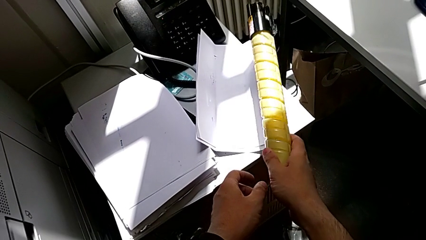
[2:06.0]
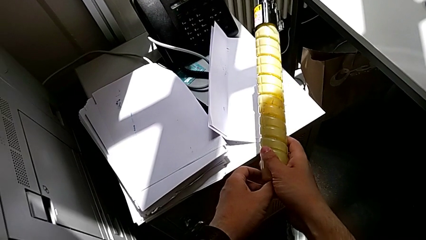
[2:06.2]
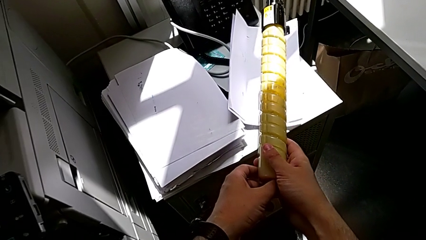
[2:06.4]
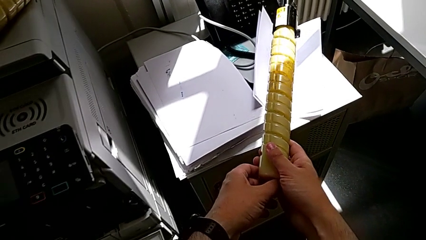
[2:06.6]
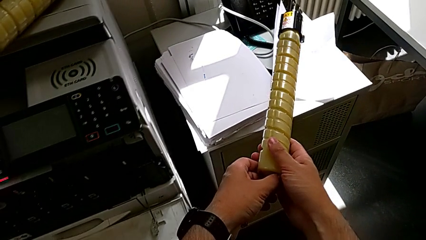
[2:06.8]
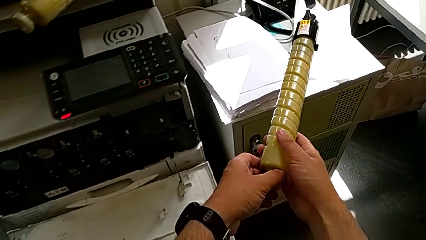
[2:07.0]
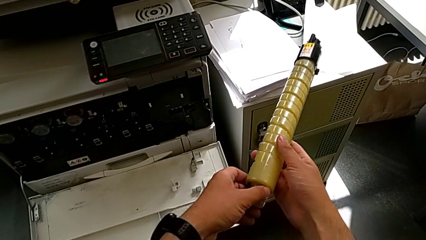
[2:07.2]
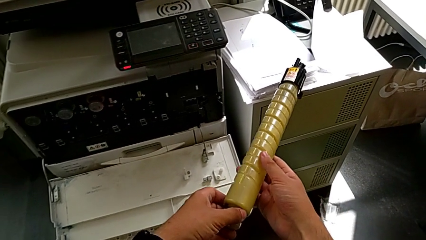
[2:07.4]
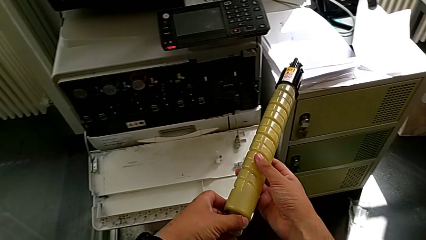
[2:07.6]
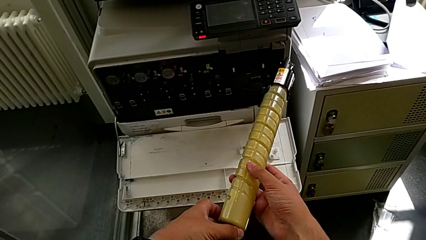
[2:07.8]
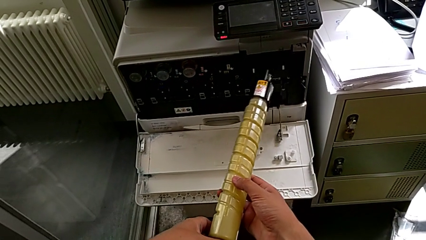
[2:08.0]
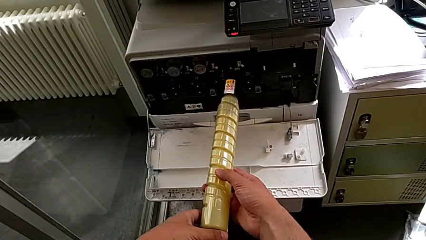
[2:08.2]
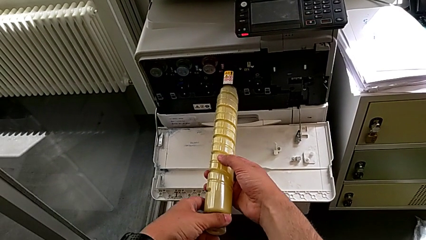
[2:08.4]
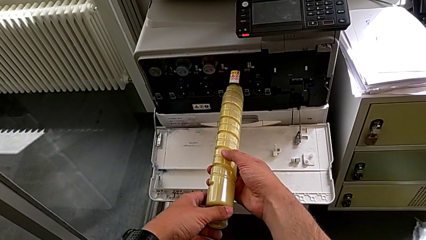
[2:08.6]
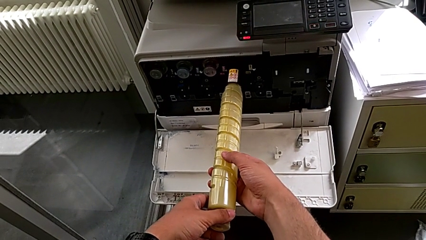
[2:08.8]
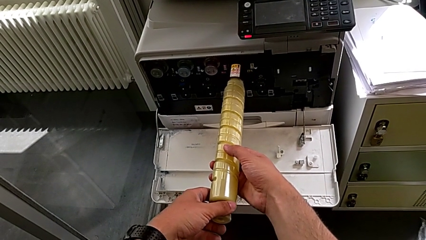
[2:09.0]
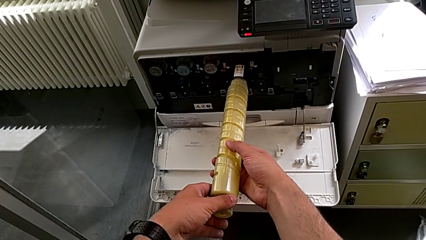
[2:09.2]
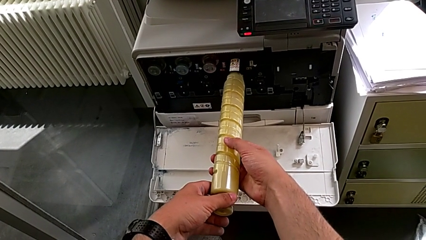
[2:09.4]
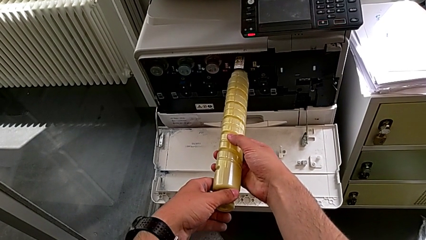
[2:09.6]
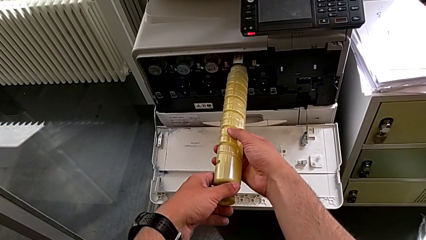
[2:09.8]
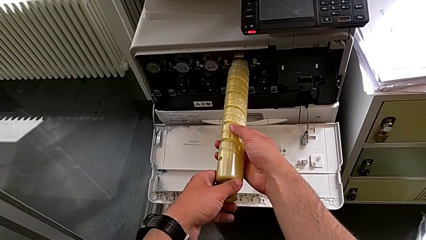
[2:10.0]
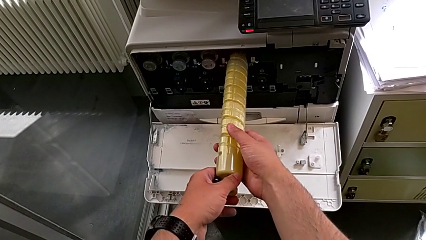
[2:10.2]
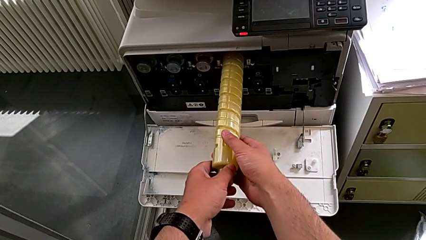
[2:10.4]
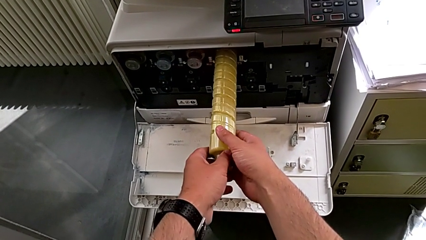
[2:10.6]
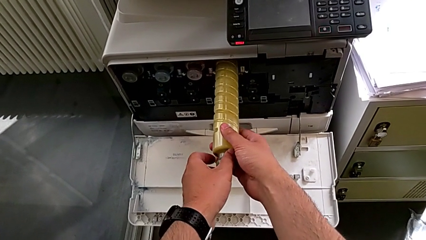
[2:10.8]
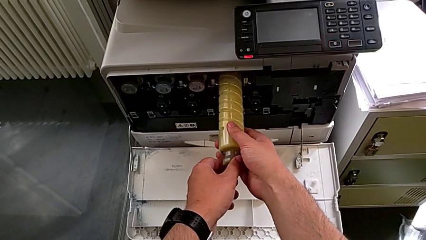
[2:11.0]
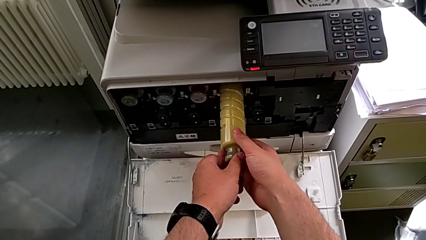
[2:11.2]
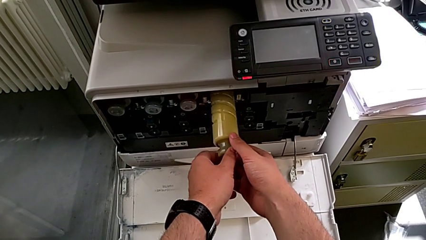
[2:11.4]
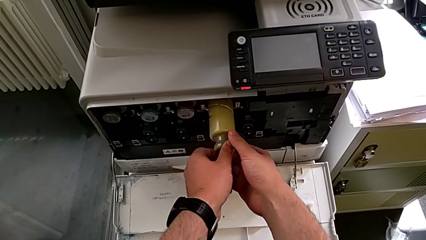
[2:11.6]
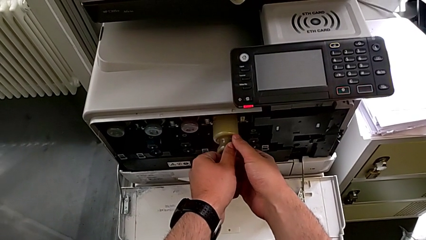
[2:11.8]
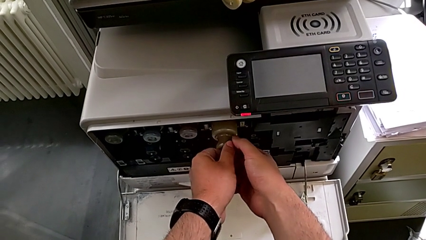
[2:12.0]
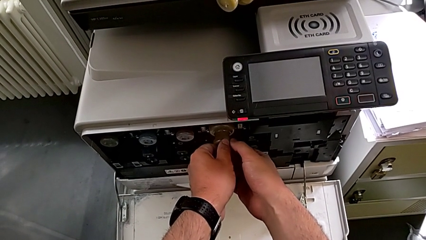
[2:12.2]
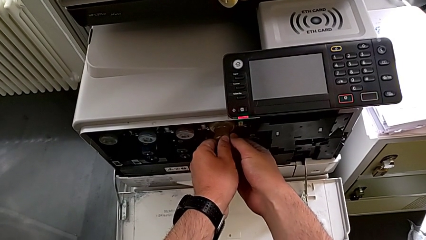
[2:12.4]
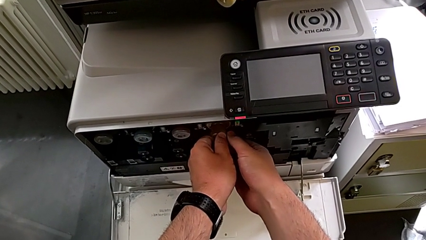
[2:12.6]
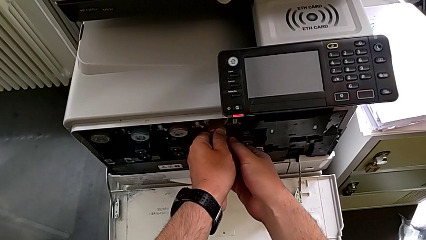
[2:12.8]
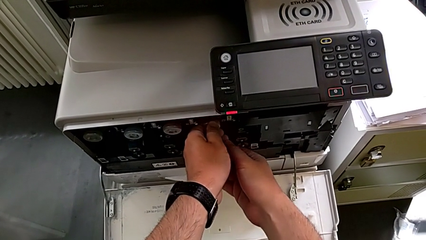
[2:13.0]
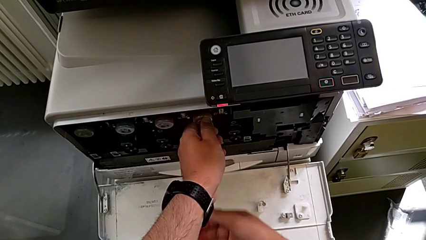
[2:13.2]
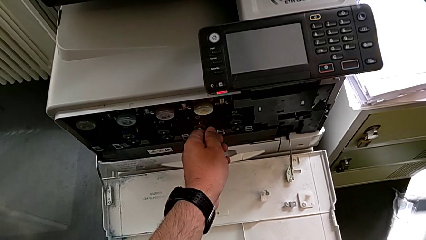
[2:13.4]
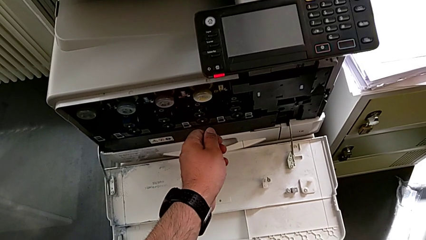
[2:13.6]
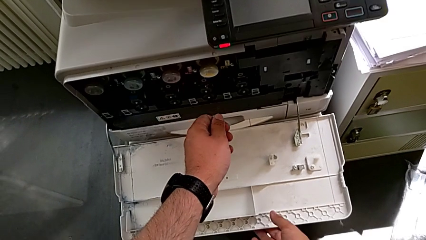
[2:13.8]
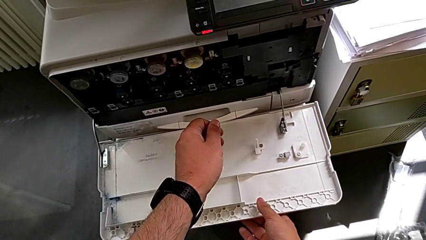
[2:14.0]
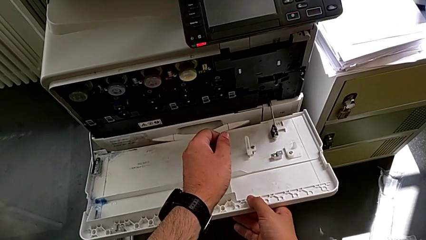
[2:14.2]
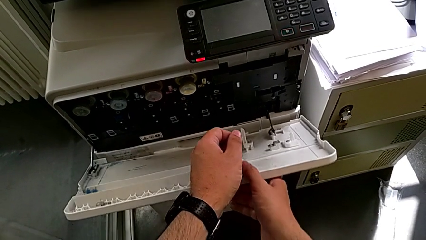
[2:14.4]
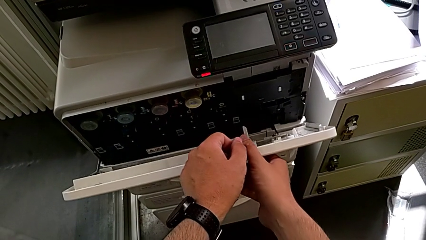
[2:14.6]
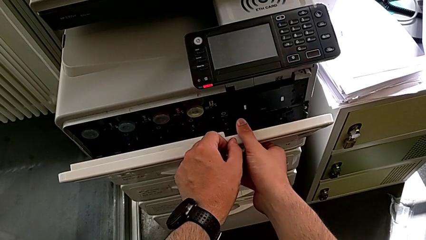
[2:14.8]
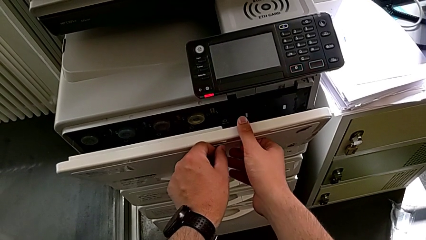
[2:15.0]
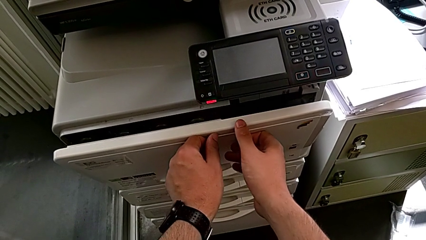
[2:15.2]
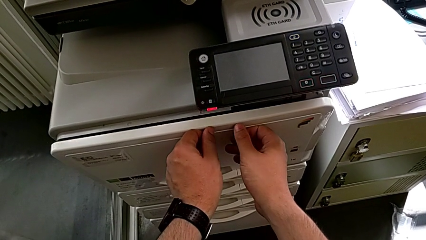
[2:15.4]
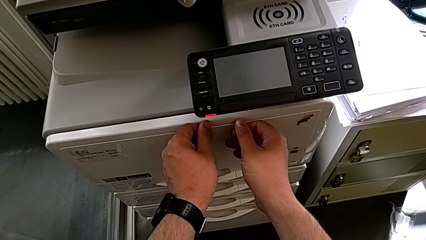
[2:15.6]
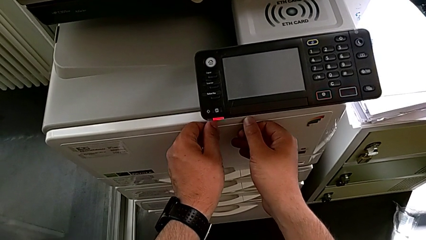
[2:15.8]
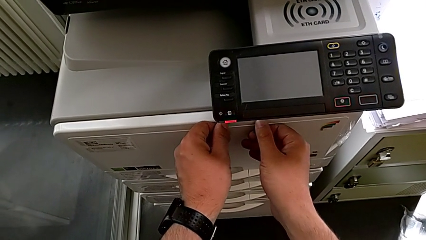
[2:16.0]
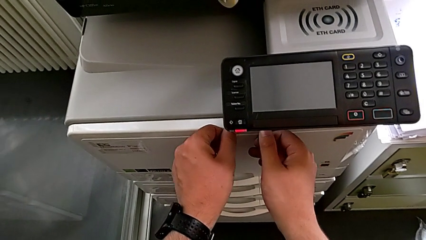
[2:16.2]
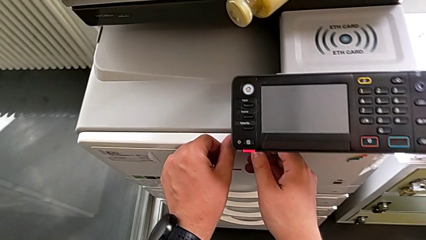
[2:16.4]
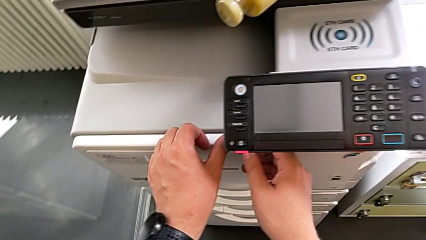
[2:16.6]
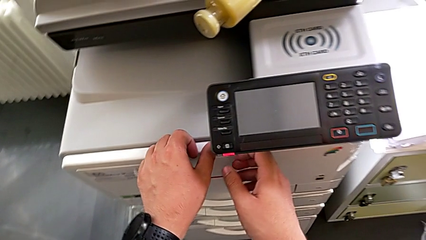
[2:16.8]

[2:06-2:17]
The camera wearer is exchanging the yellow ink cartridge of the printer. They lift the new ink cartridge, place it, insert it and close the cartridge gate.
